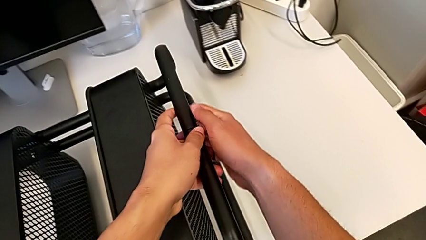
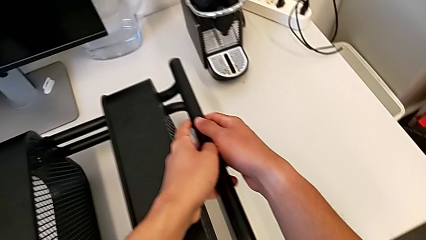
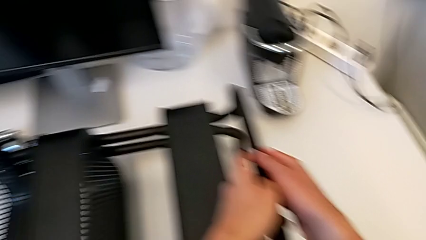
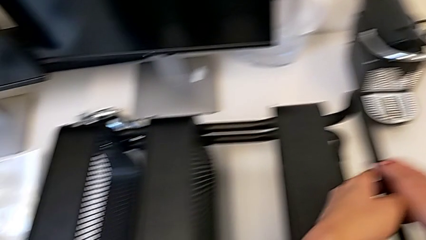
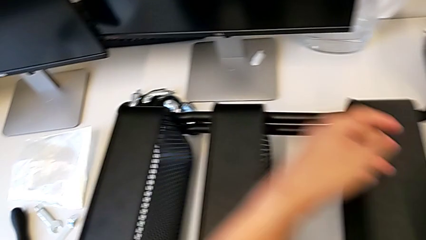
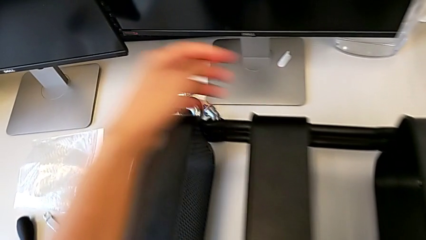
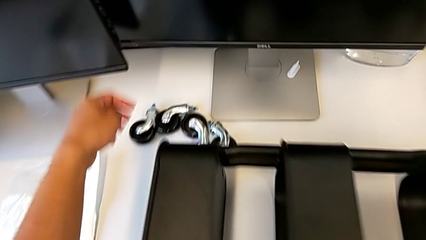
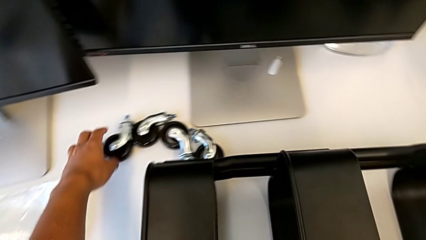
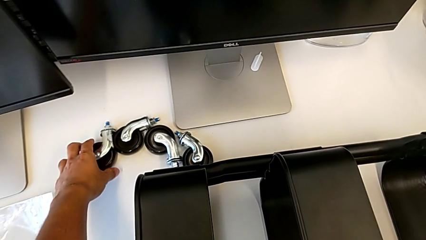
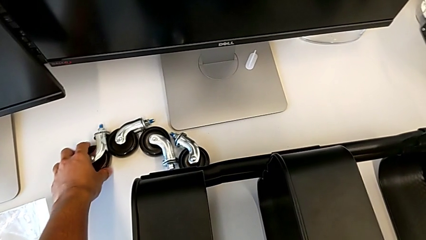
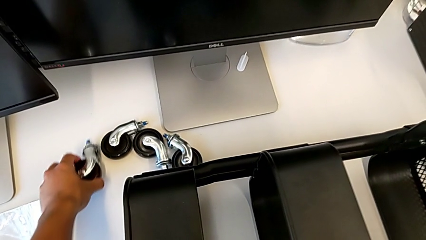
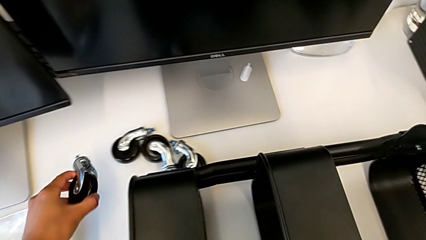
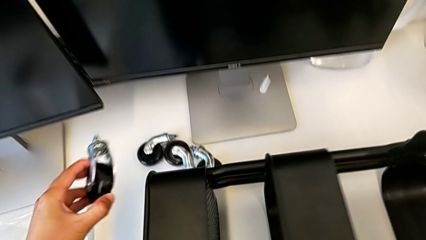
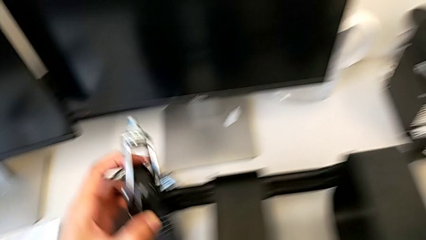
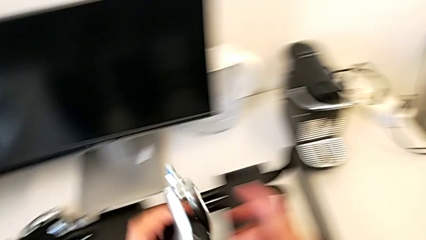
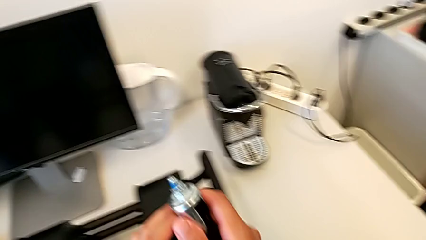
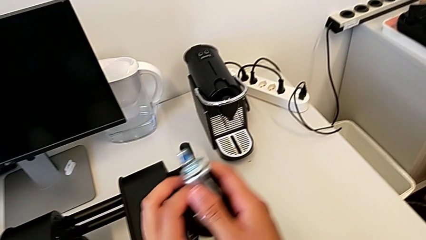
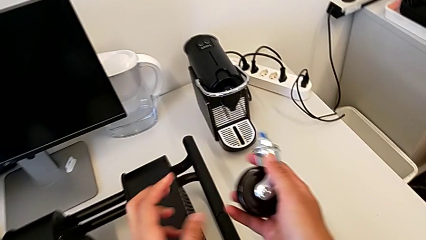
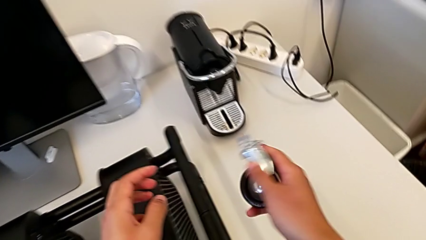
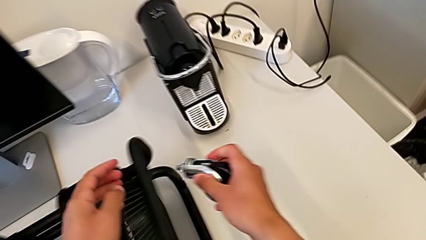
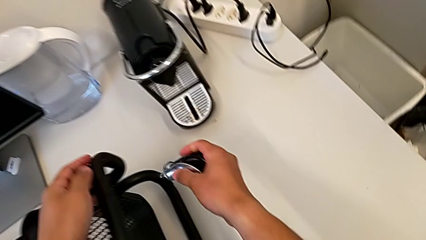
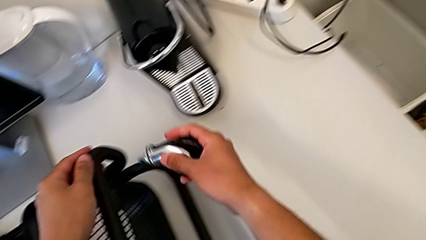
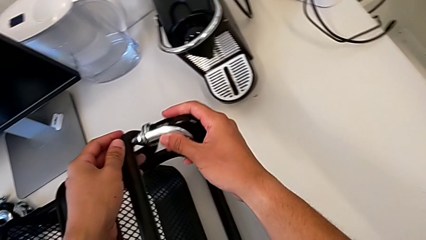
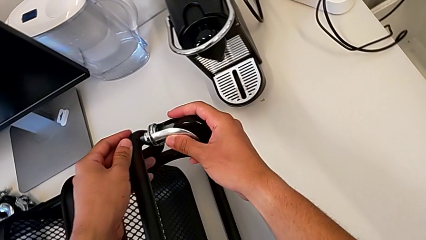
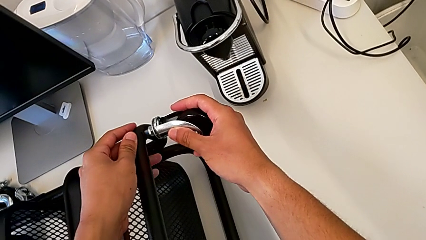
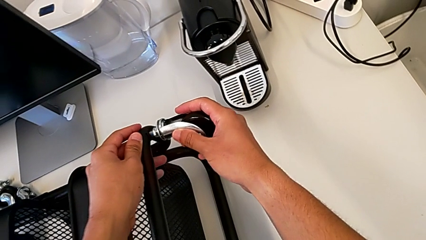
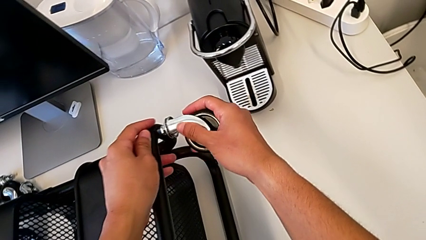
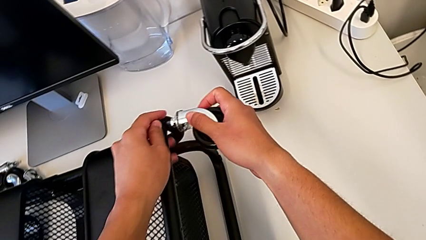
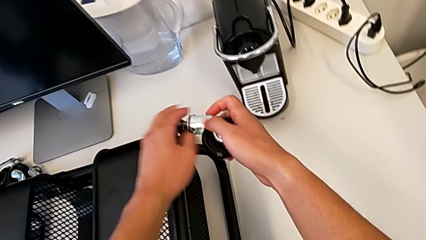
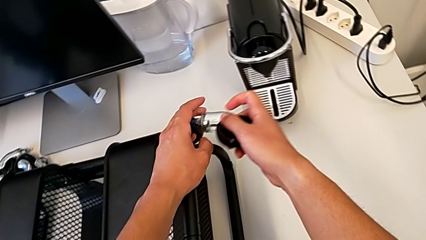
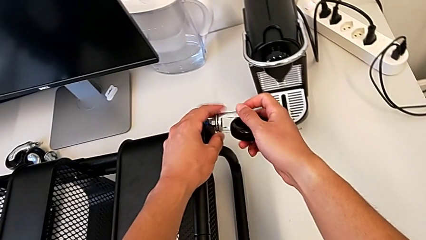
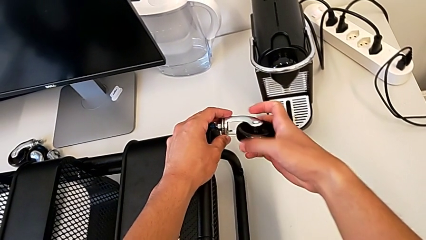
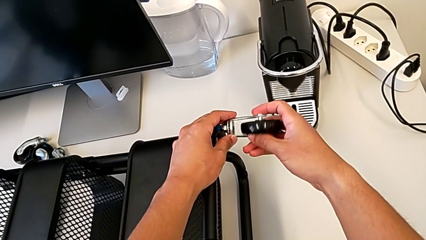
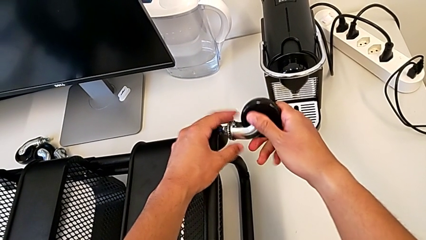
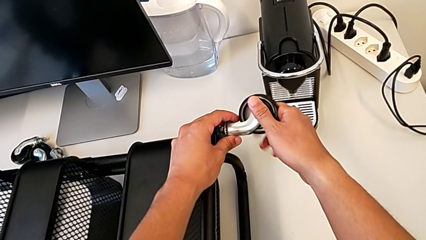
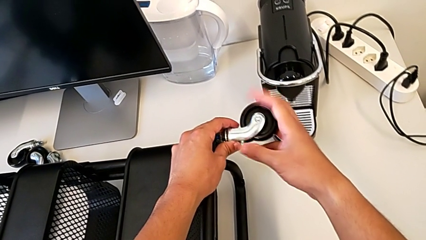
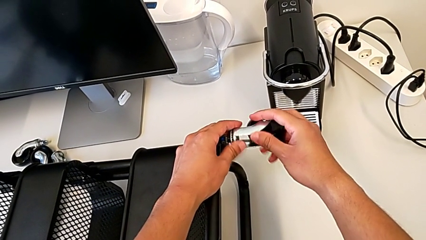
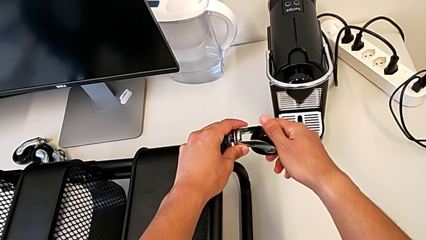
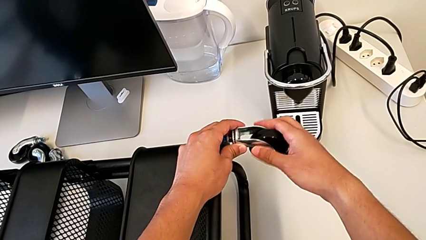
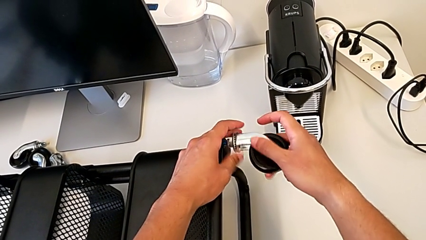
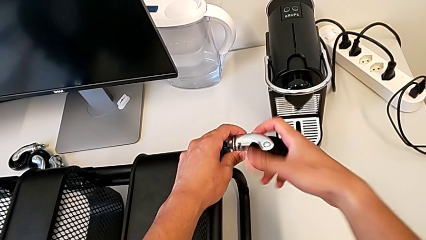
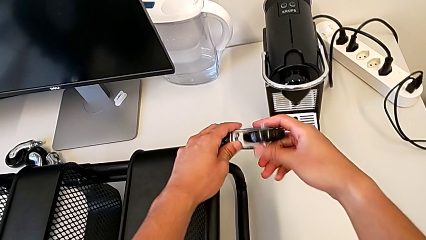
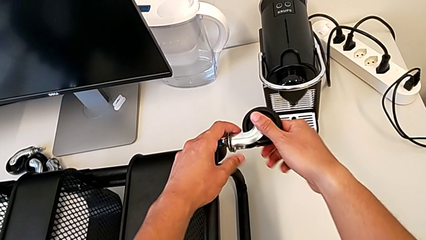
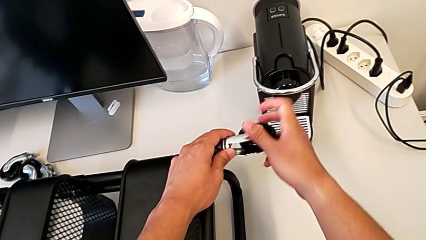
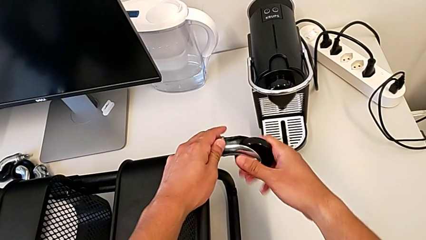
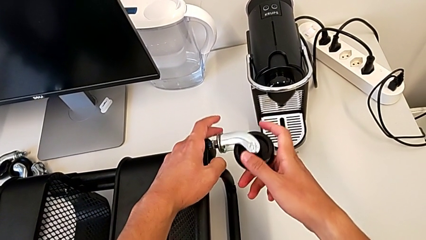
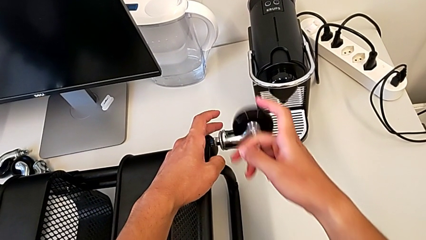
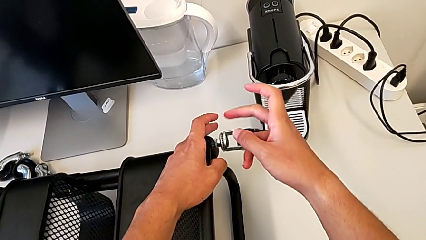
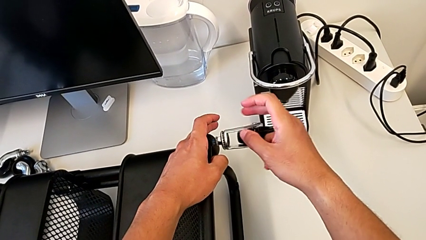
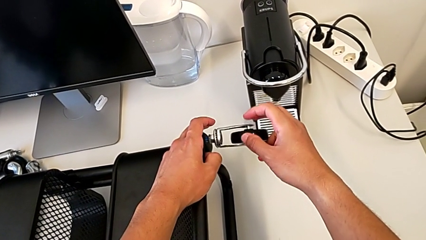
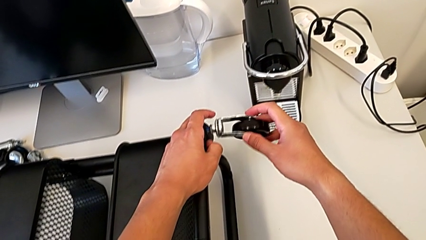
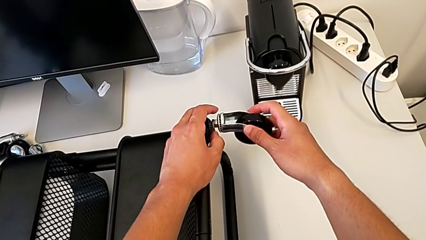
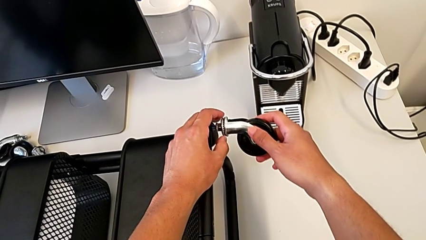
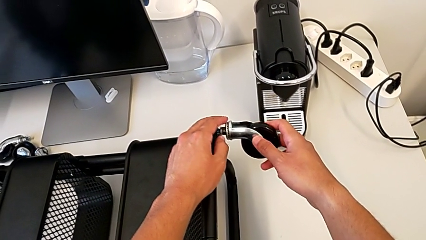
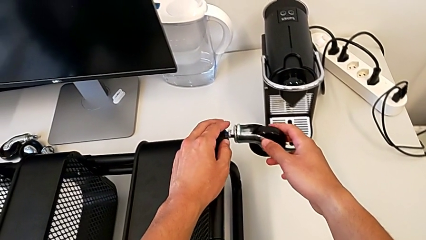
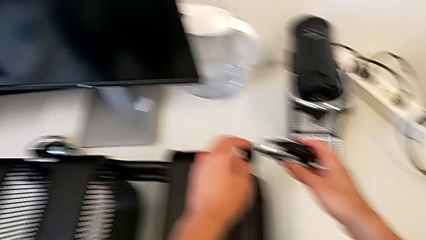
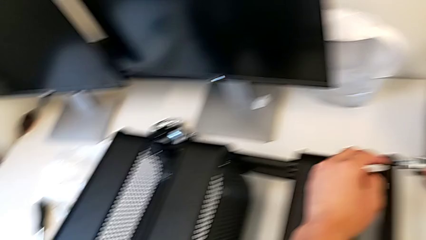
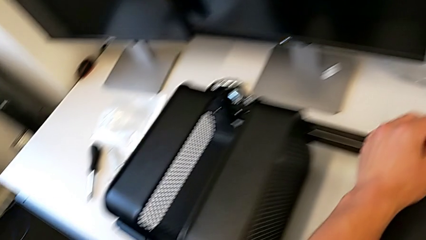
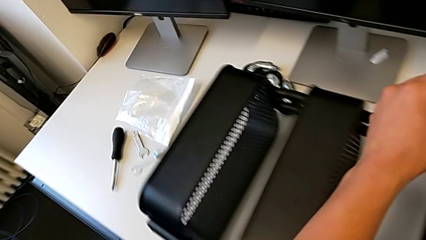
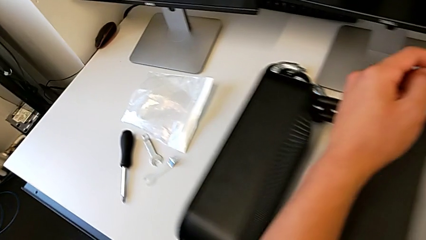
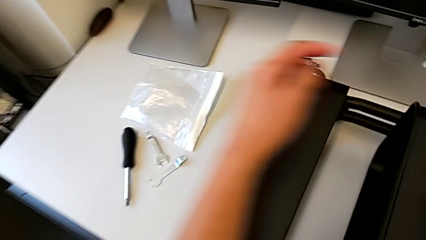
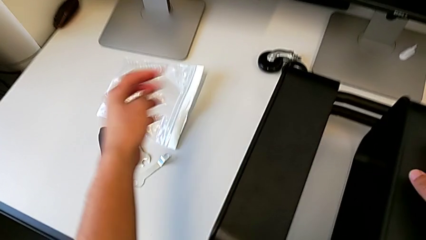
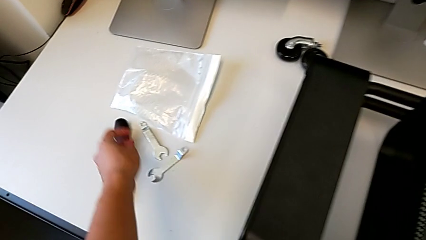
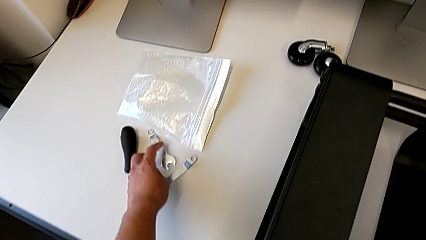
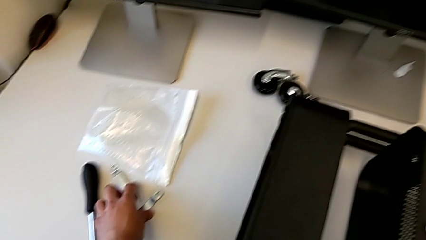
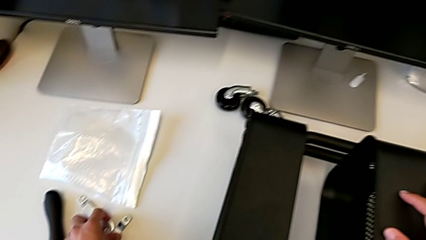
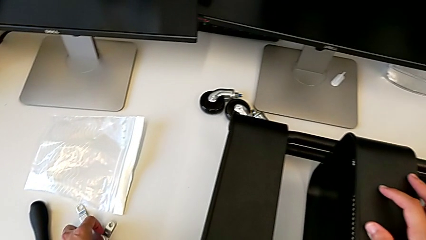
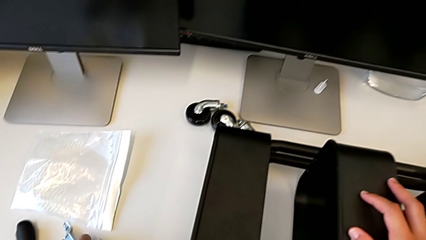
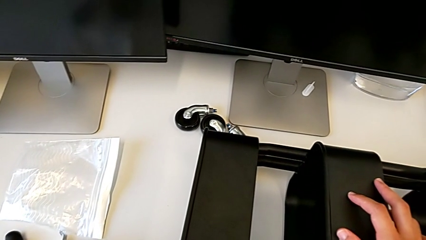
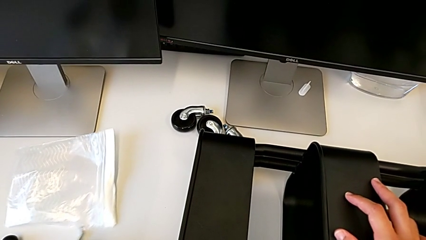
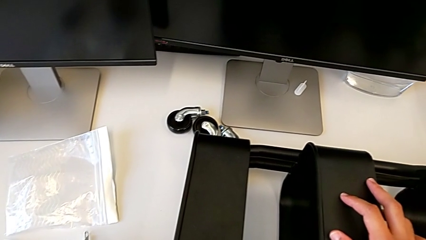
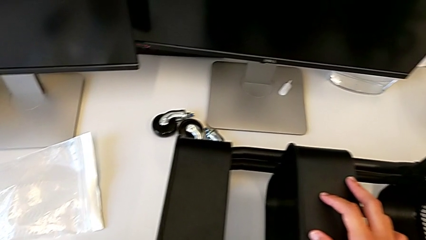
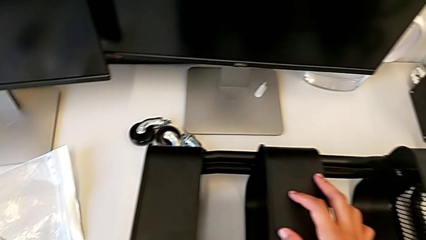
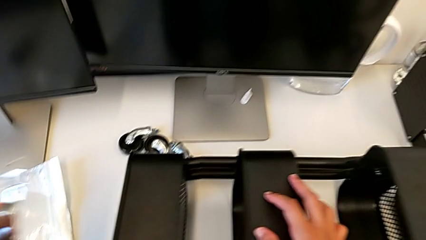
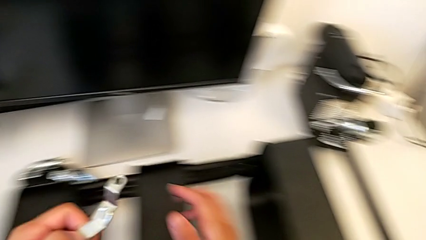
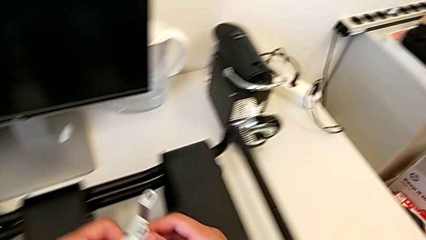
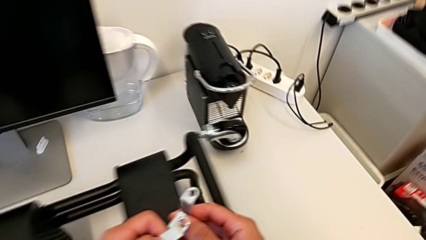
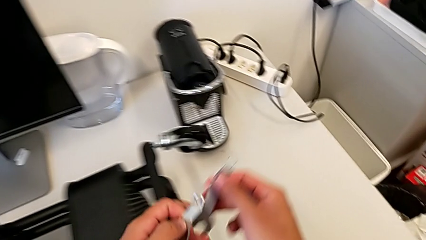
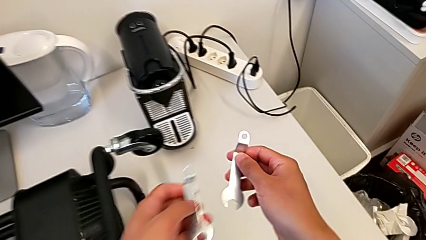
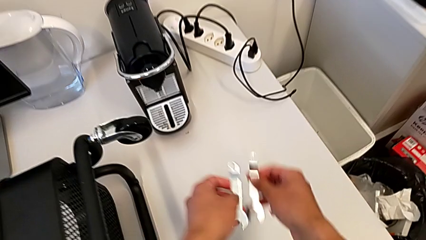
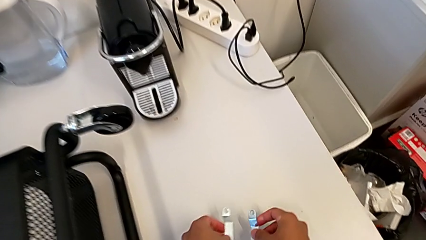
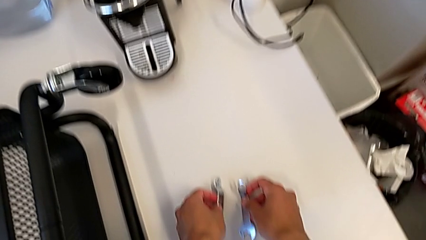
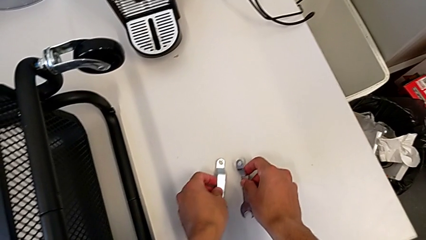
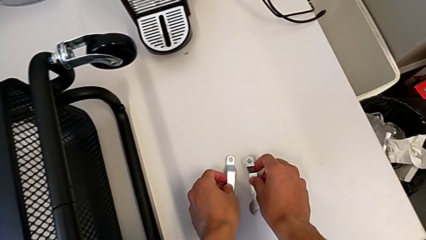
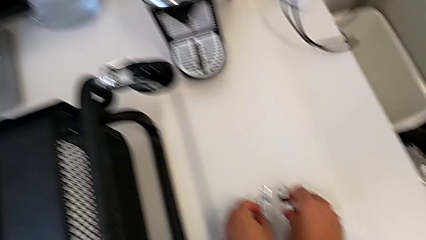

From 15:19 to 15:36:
The camera wearer is assembling the first pair of wheels in the base frame. They grab the first wheel, place it, screw it and grab the spanner wrench.
